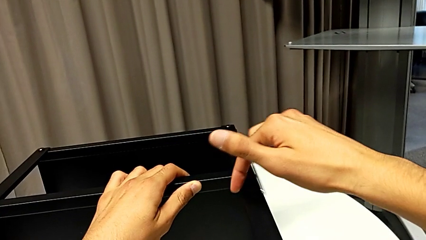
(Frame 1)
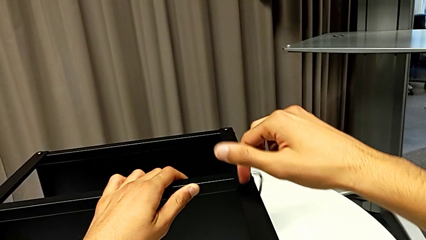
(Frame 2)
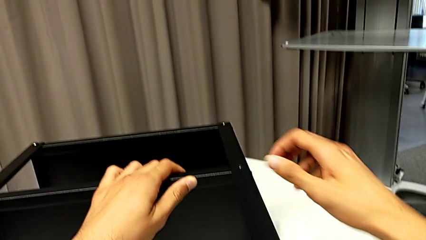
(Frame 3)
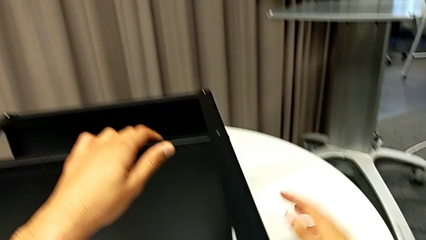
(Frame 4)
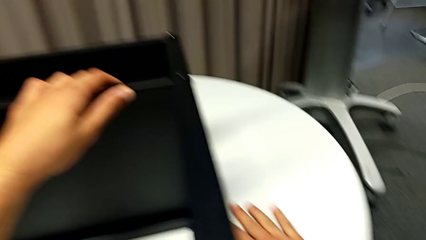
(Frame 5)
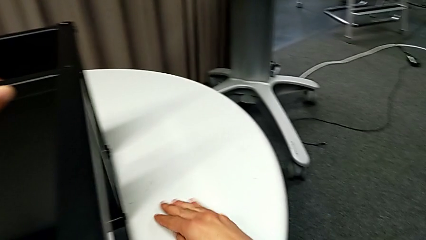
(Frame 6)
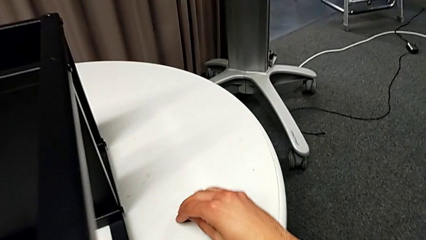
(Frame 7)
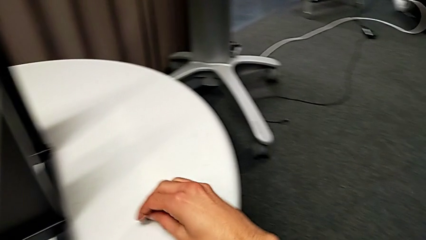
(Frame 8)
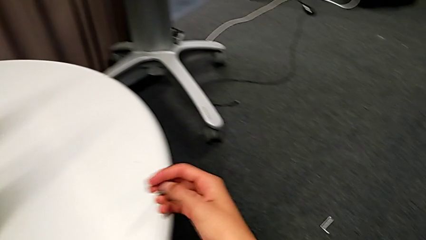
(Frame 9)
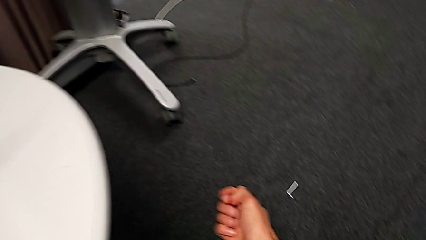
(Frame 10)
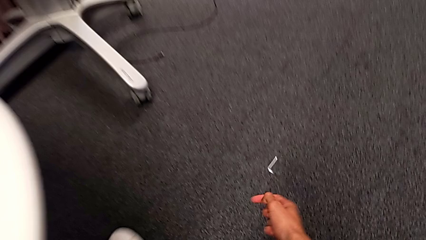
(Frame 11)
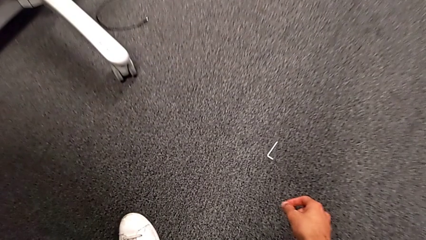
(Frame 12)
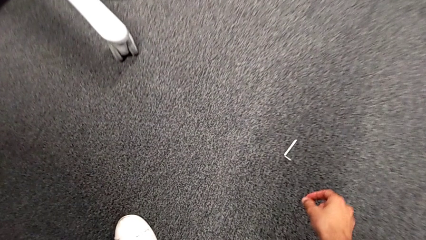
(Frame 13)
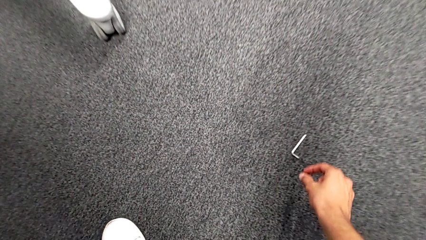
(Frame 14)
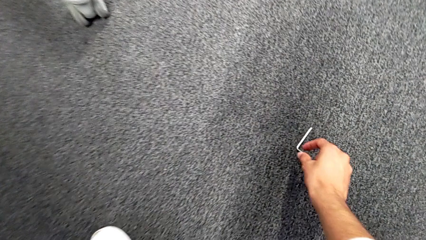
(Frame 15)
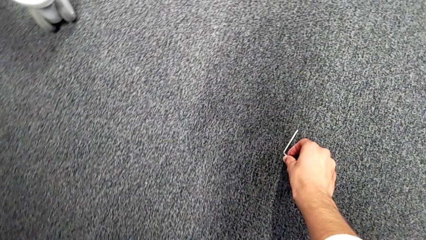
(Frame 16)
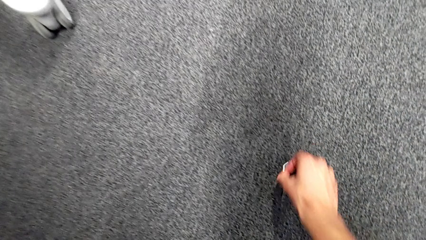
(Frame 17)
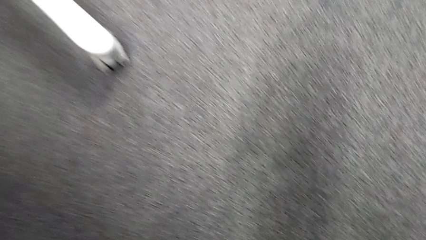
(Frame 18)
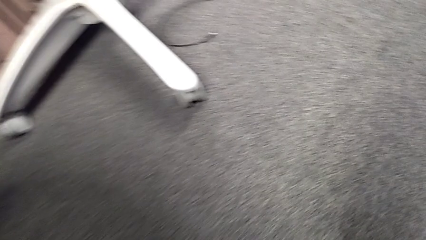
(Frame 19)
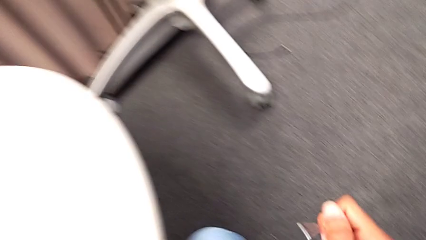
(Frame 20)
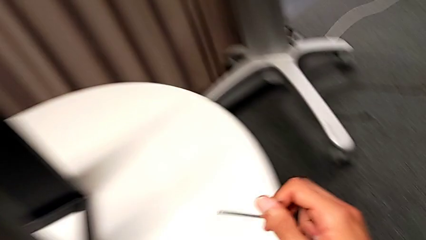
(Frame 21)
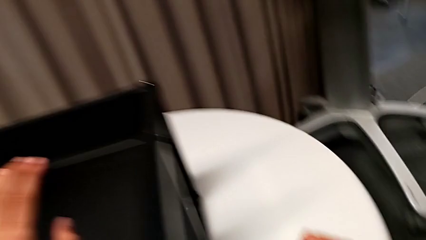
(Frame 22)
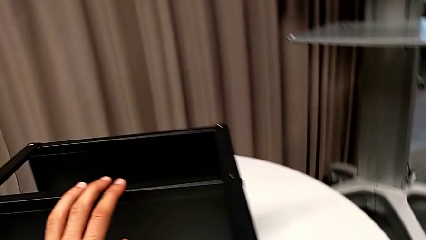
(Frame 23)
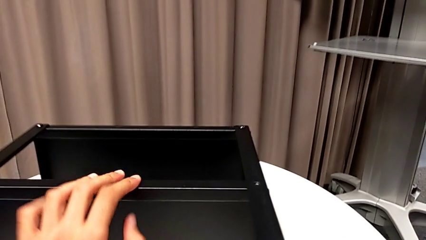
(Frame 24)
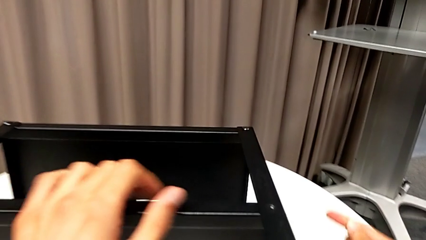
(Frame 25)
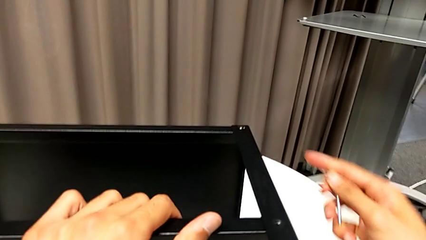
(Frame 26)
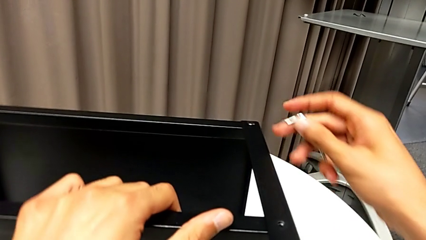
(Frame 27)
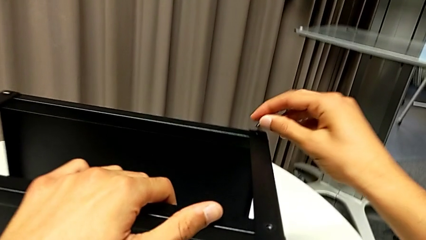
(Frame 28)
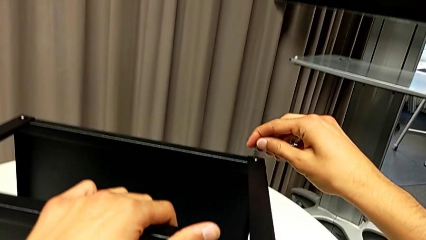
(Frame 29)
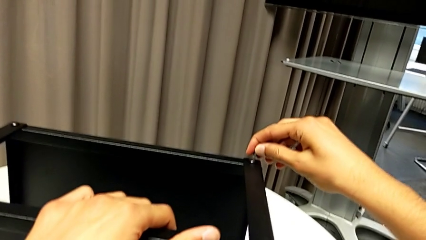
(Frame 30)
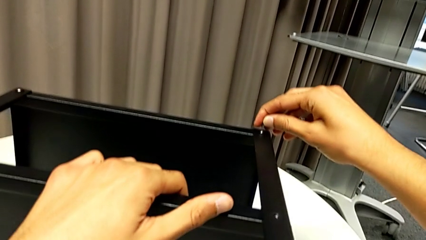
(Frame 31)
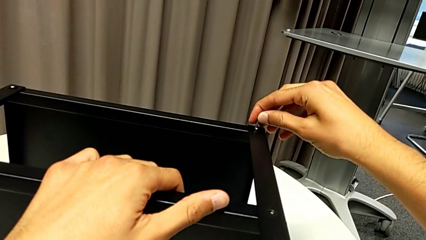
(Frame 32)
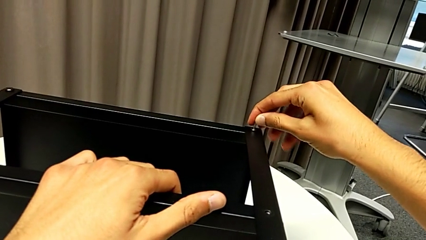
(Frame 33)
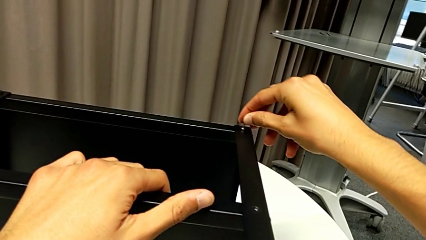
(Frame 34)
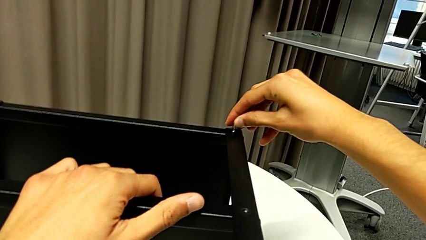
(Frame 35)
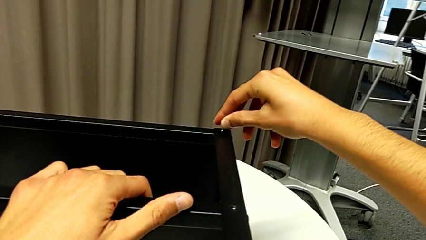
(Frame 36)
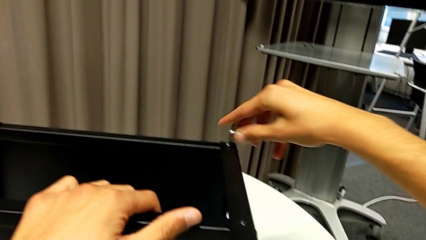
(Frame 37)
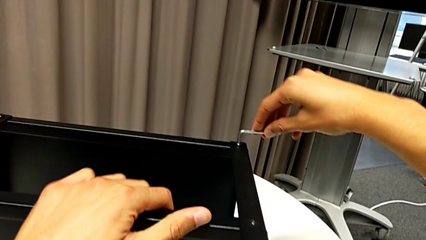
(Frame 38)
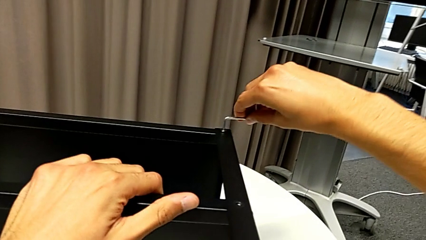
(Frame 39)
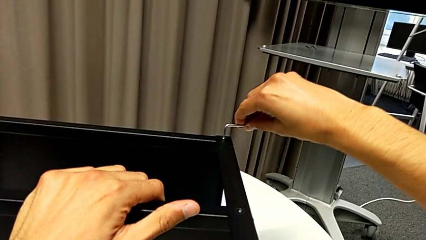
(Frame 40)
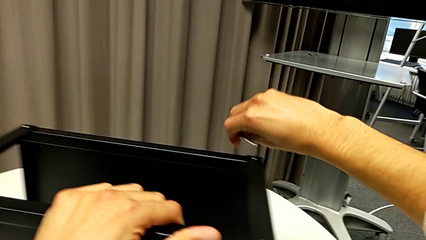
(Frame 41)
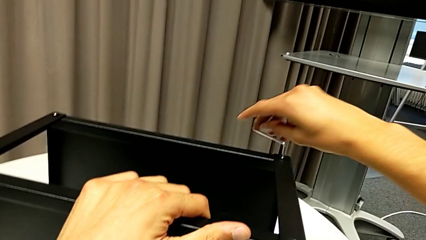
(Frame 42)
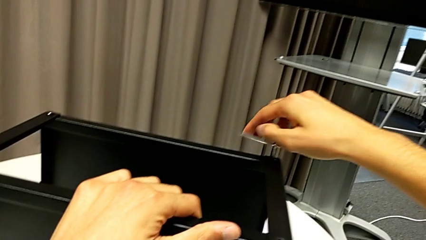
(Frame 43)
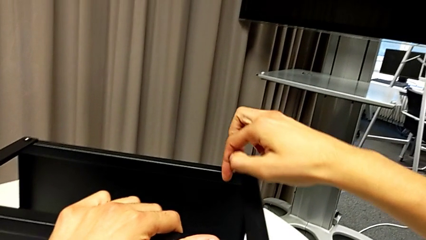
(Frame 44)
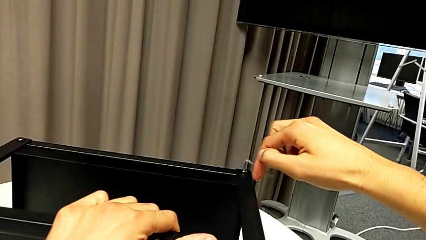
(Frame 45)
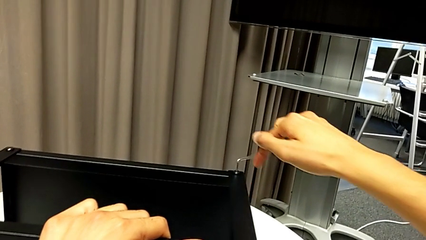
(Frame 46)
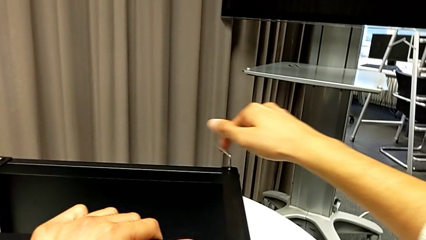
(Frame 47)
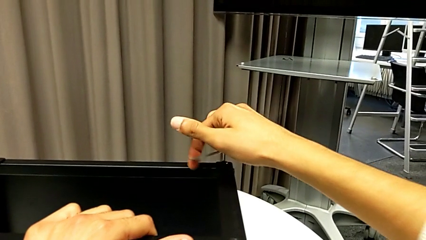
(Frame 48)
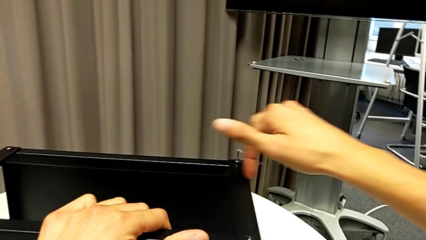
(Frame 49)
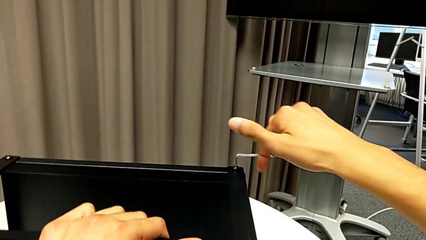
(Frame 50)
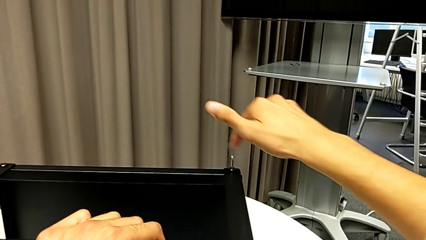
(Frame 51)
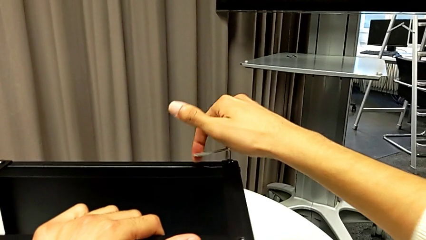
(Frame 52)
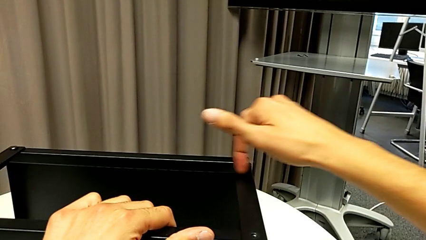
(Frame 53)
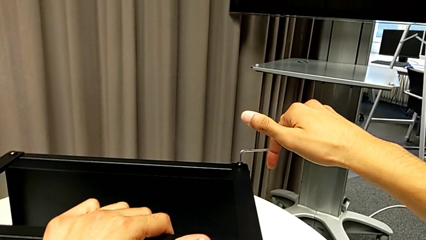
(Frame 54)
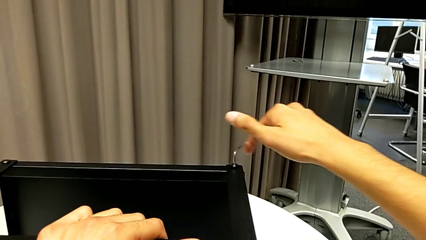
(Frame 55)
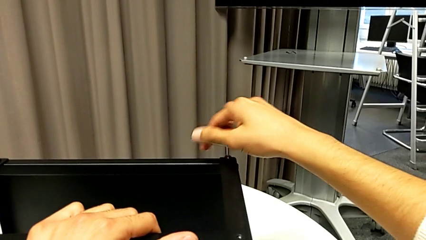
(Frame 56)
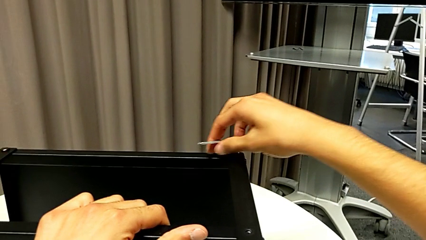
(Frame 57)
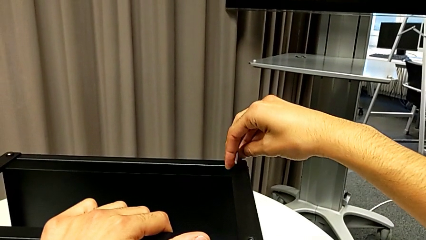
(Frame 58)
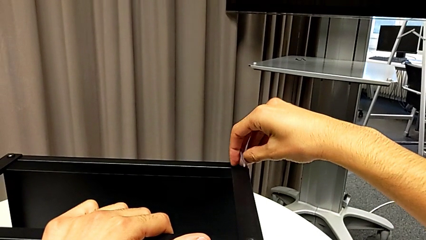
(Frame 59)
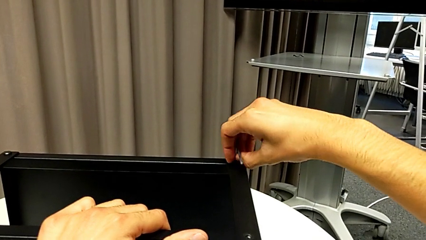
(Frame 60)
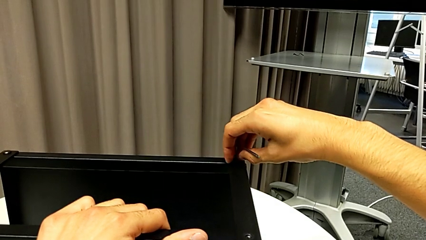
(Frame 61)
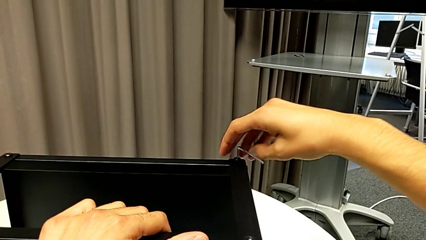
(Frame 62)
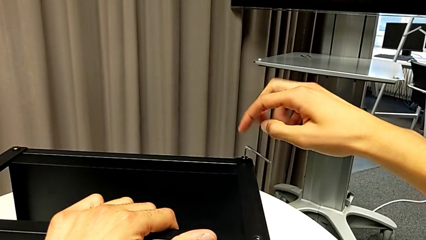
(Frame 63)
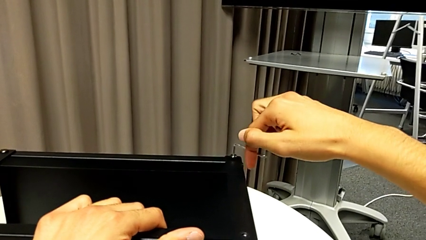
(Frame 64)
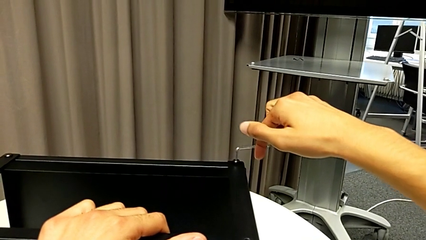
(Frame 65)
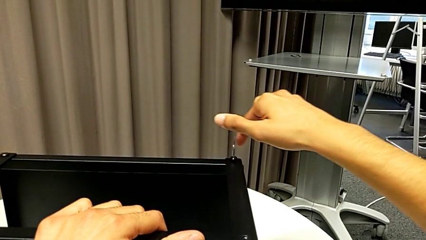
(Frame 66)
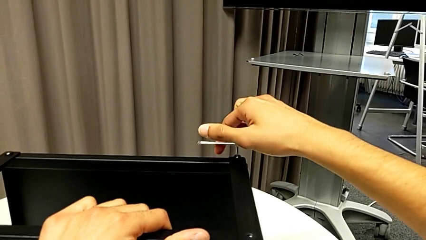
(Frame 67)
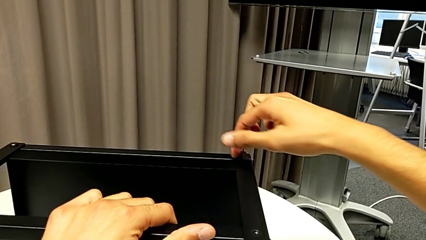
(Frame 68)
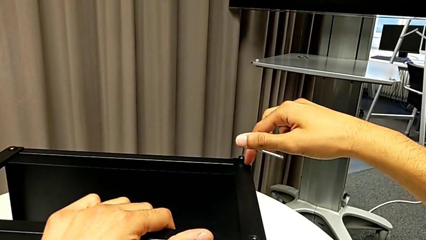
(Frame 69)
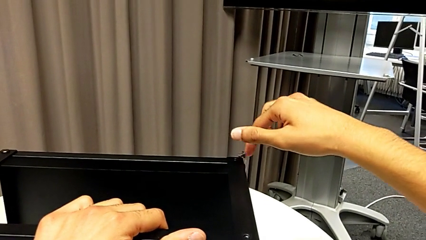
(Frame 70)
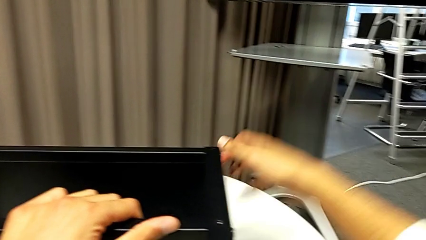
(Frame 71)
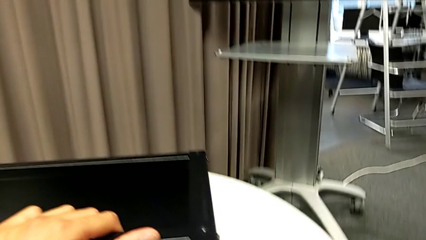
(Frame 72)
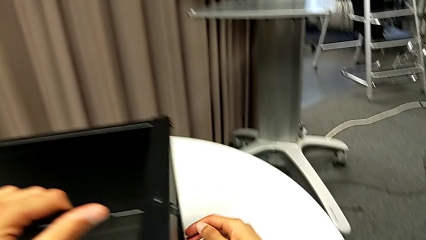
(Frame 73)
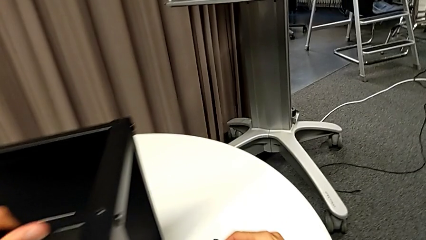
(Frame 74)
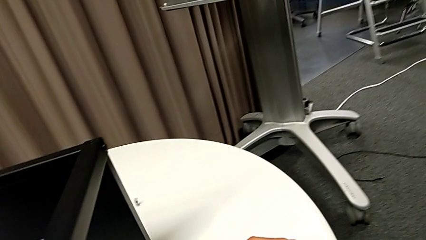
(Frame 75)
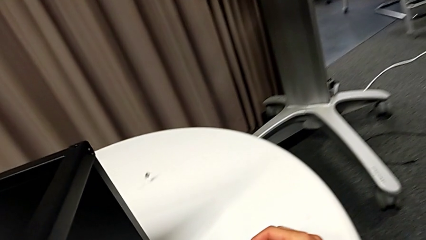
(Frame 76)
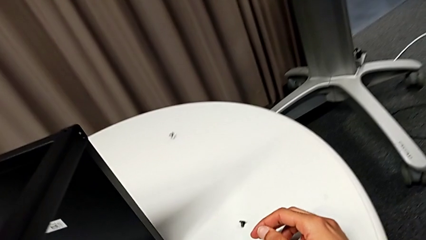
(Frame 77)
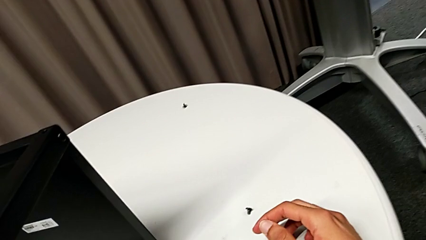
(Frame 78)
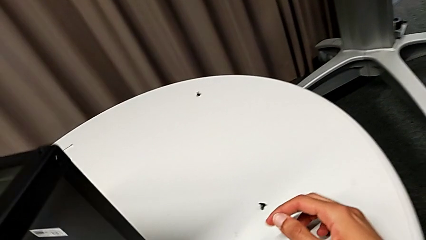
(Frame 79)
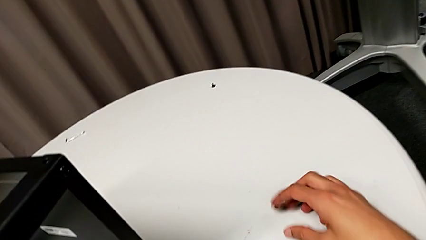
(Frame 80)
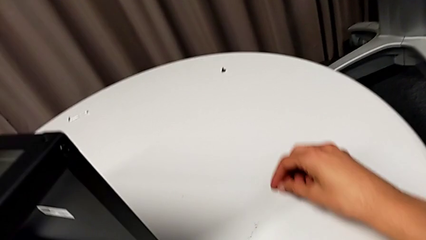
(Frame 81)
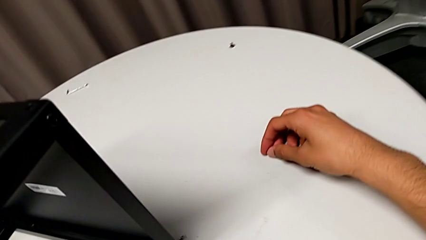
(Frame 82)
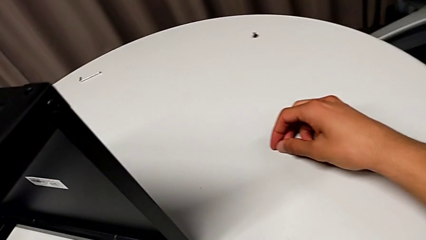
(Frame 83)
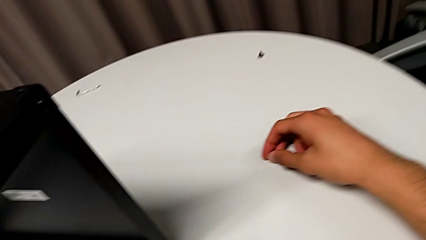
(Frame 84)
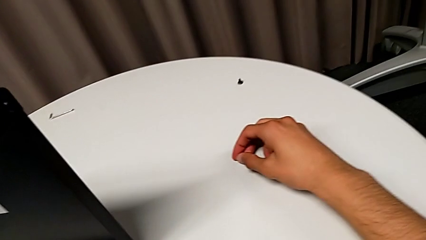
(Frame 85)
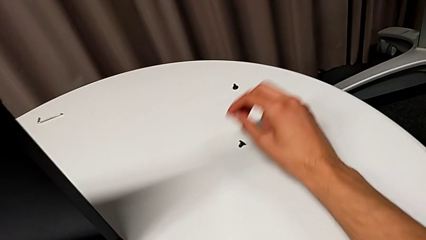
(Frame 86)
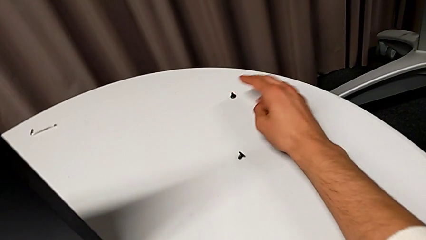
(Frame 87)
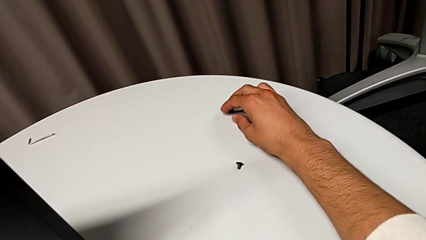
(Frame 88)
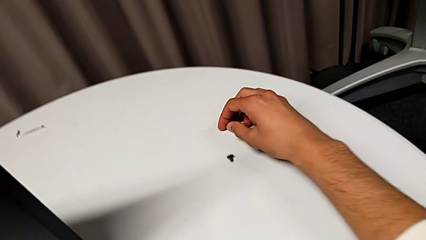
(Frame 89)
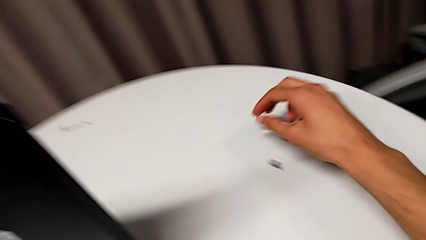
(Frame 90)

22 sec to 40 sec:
The camera wearer is disassembling the first leg of the table. They wrongly drop the Allen wrench, grab the hex socket head, grab the Allen wrench, place the hex socket head, slide the nightstand, insert the Allen wrench, unscrew the hex socket head, wrongly drop the Allen wrench and drop the hex socket head, and place it twice.
